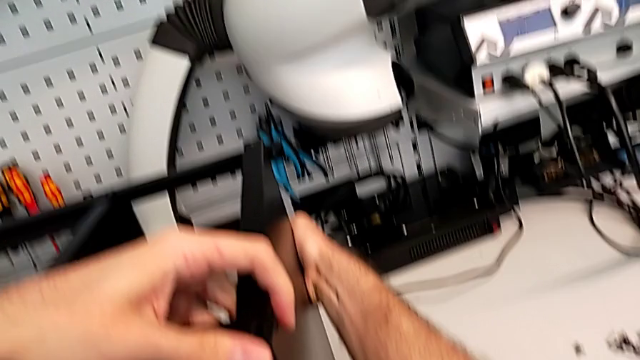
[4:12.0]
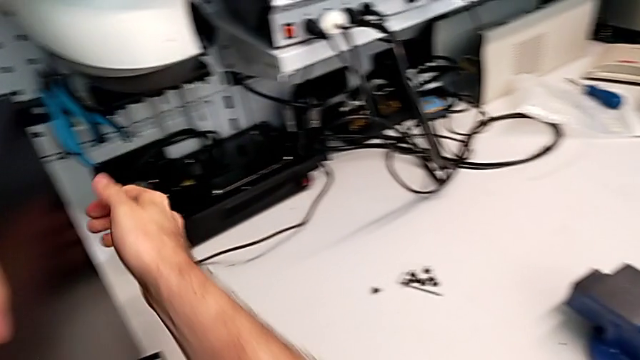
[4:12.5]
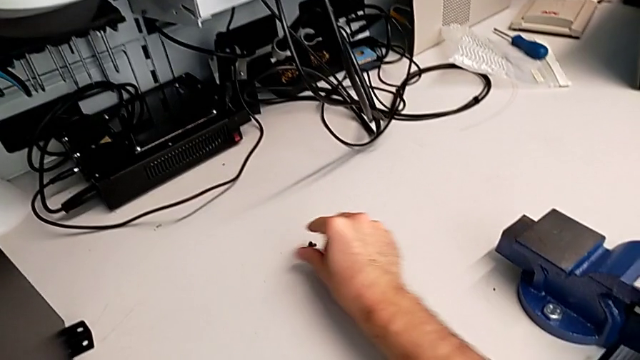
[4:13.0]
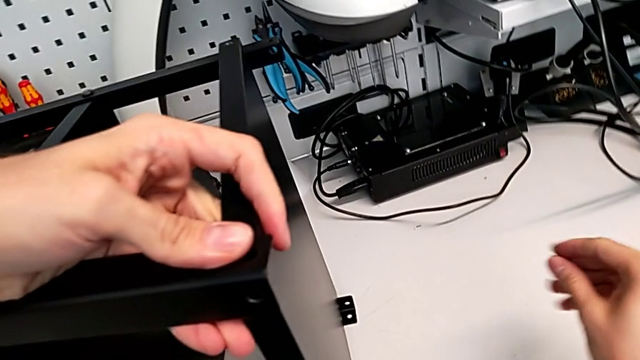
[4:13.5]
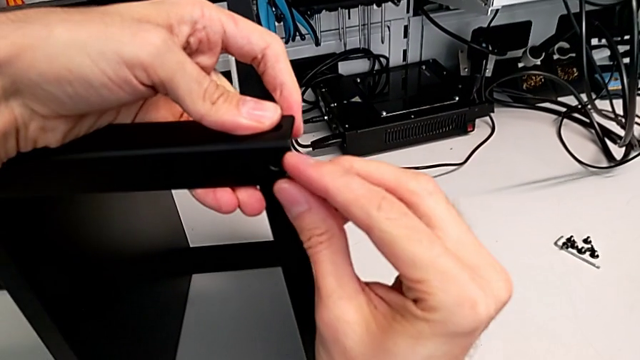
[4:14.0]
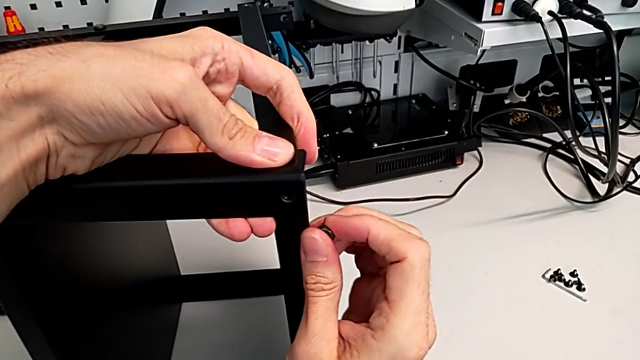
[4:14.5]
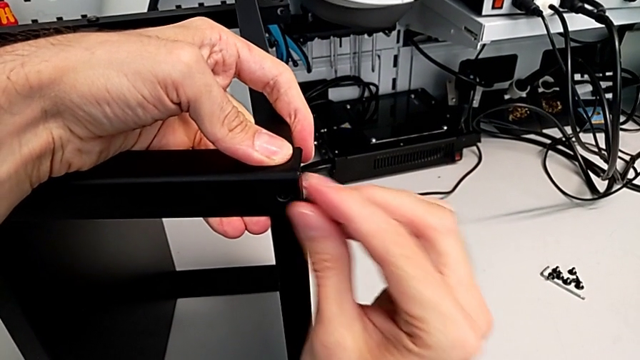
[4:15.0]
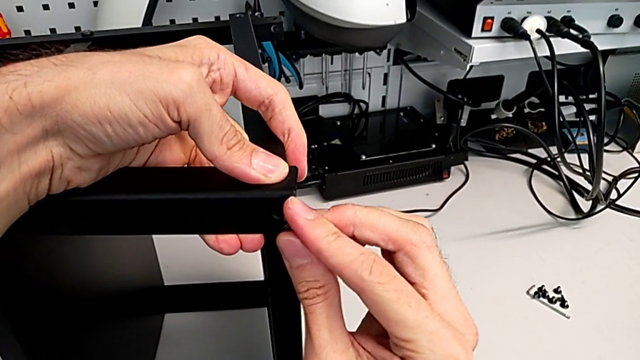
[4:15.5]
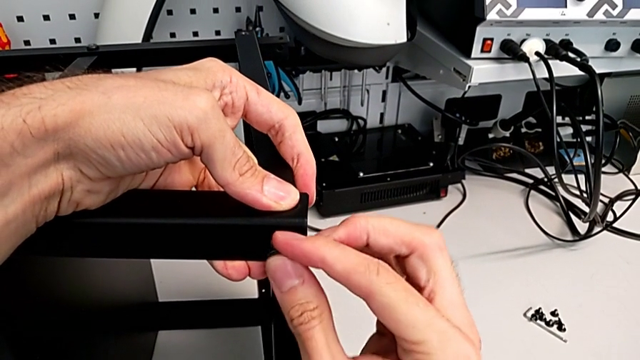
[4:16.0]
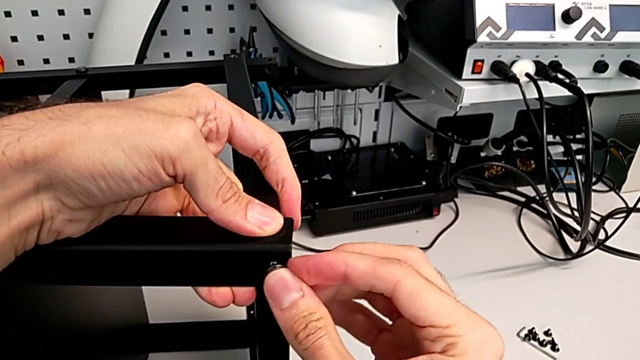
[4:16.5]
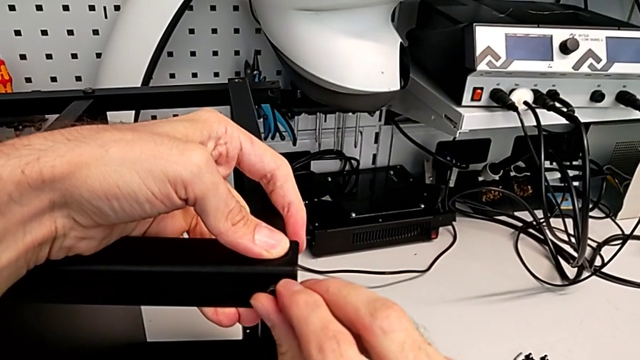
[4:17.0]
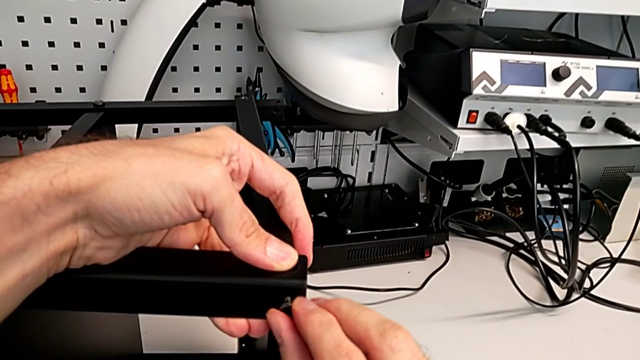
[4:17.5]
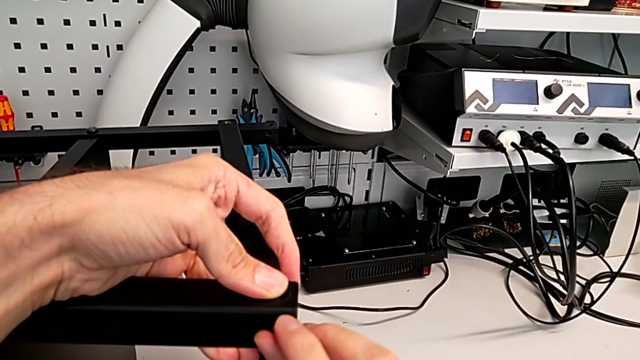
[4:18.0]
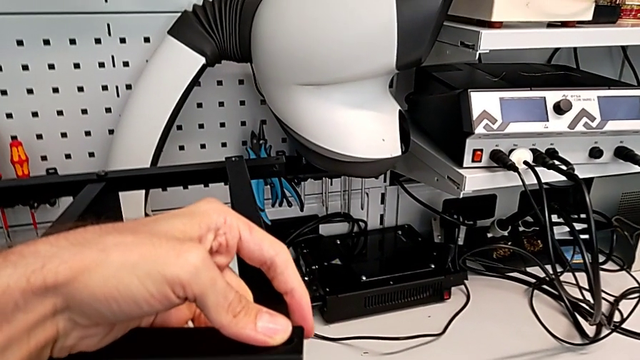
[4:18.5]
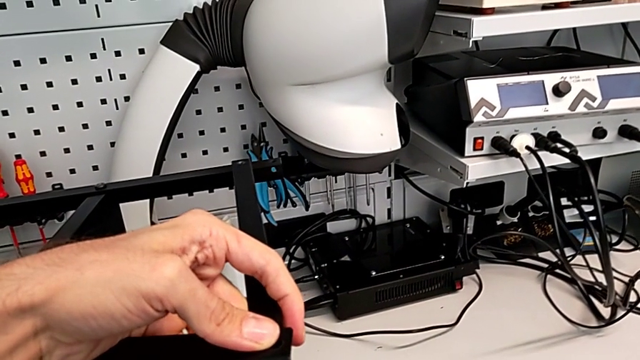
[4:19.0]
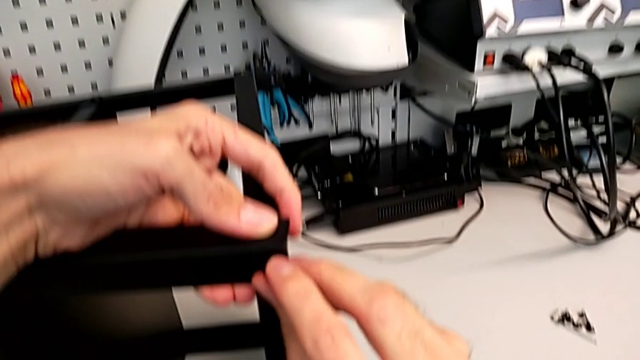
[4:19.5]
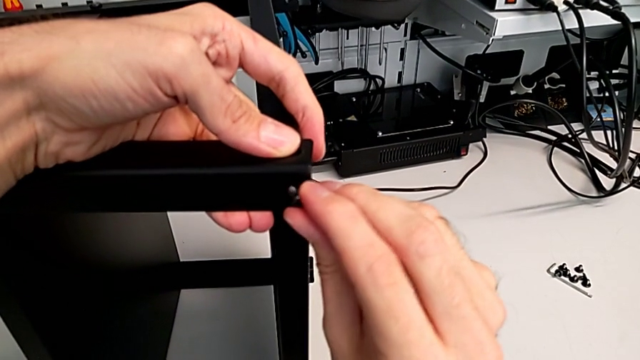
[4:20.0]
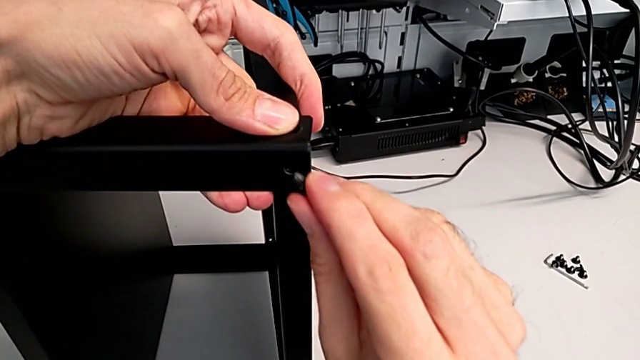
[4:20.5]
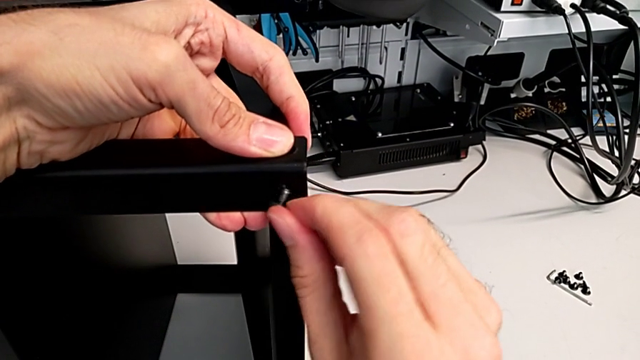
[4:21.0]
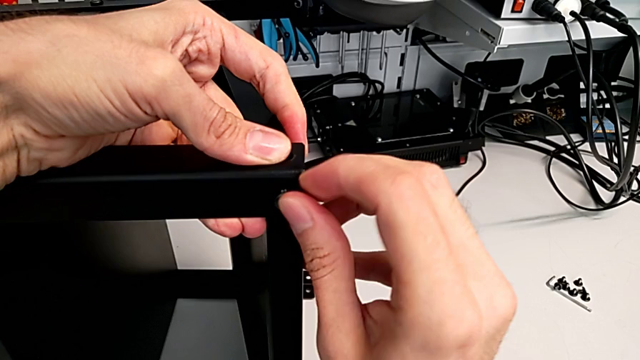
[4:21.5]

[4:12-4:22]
The camera wearer is screwing the screws into the leg and the top of the table. They grab the hex socket head and insert it.

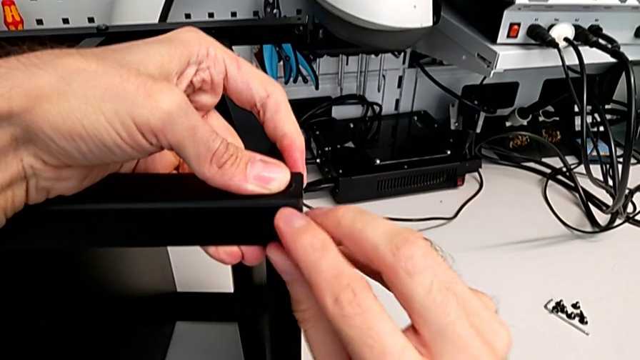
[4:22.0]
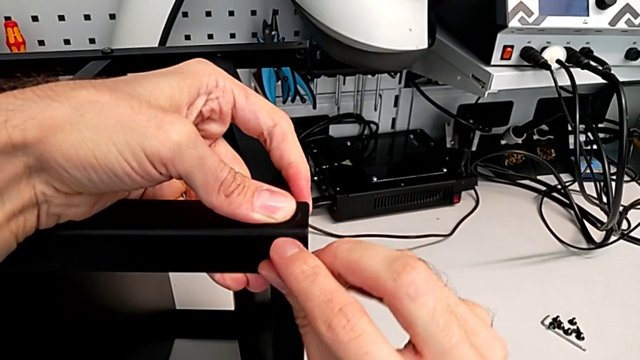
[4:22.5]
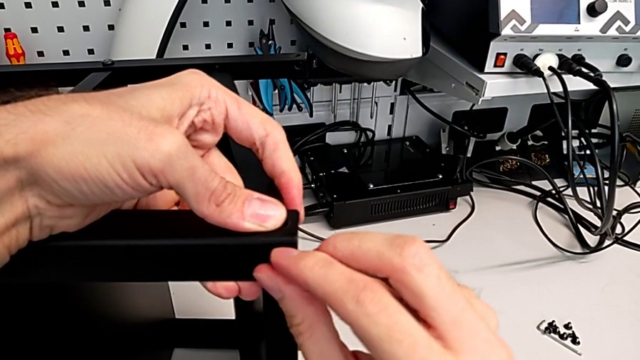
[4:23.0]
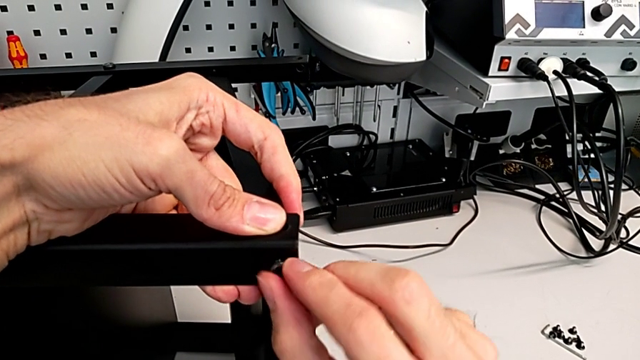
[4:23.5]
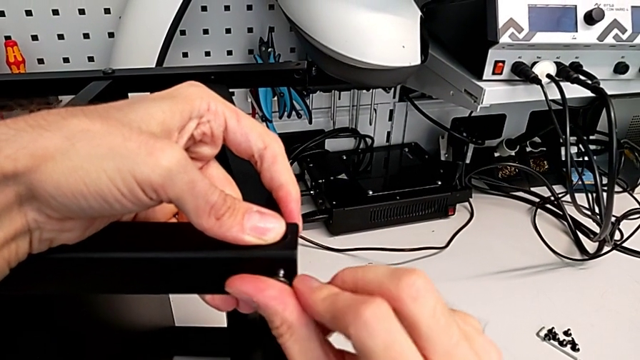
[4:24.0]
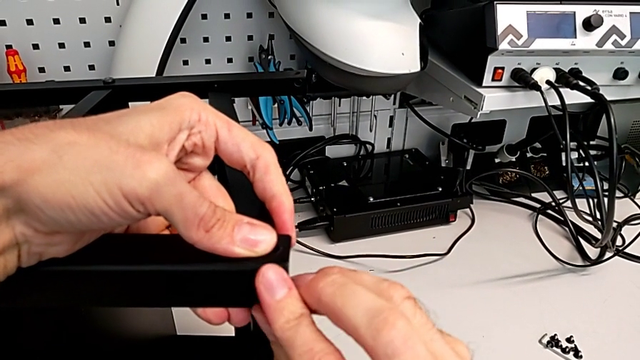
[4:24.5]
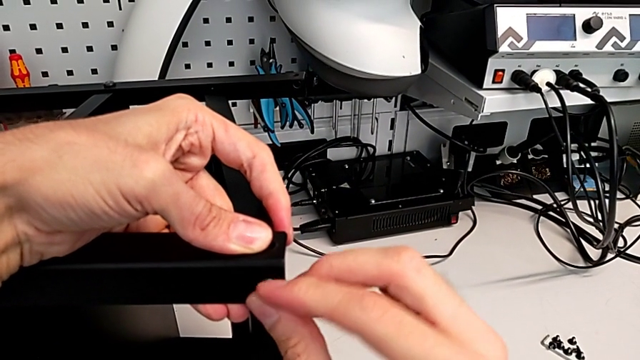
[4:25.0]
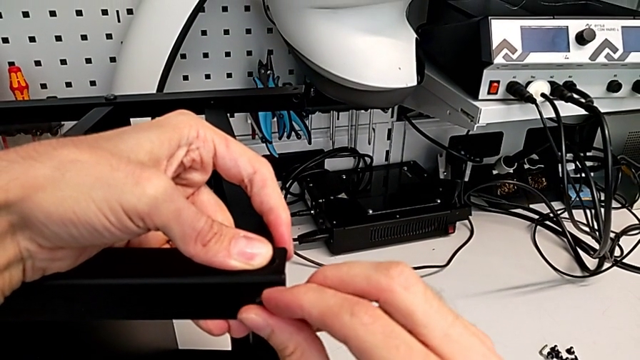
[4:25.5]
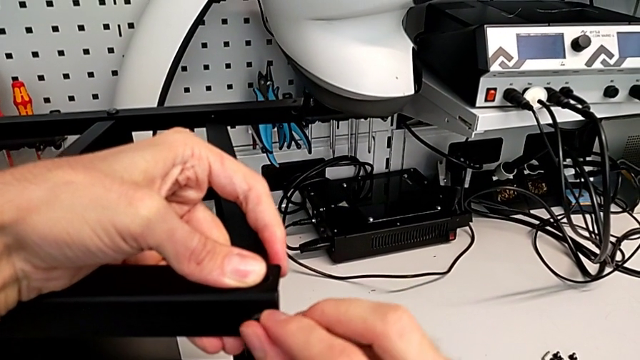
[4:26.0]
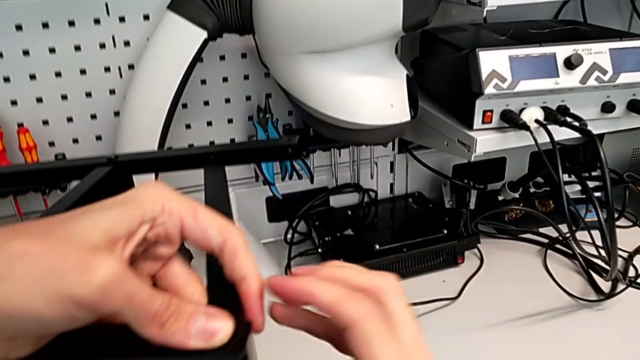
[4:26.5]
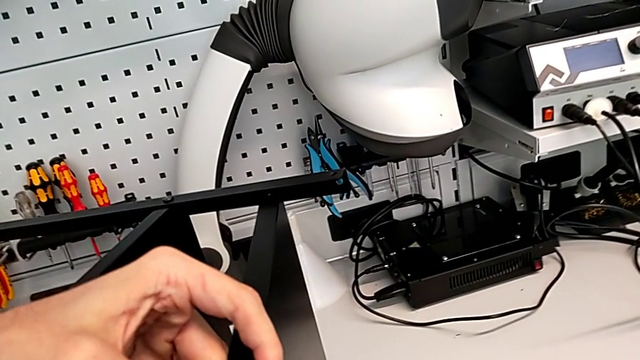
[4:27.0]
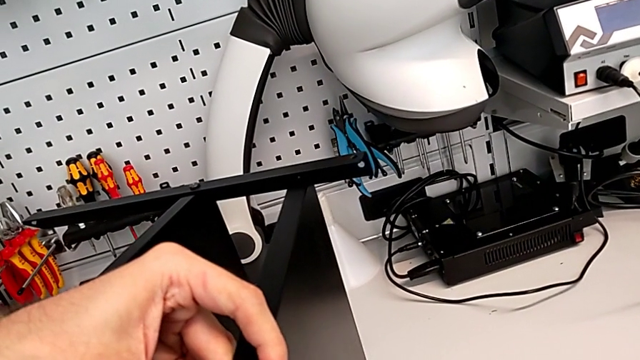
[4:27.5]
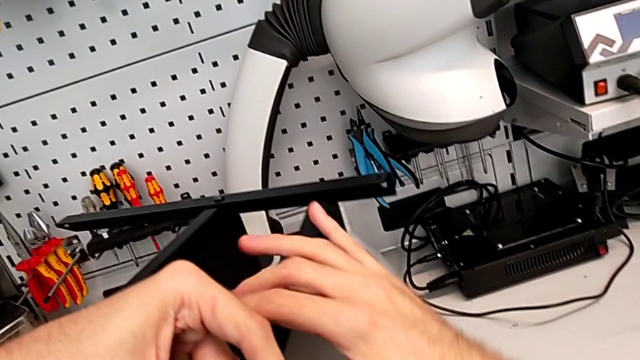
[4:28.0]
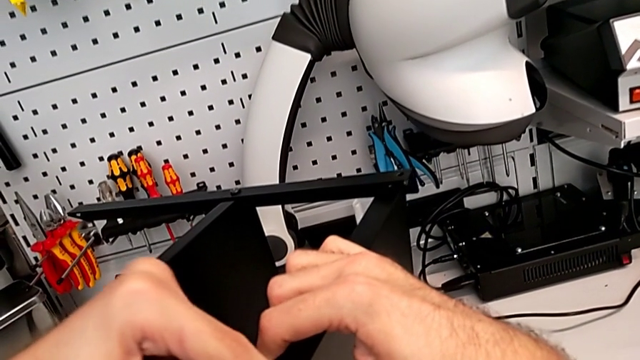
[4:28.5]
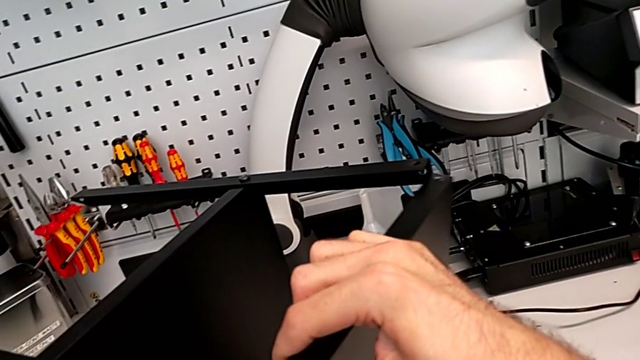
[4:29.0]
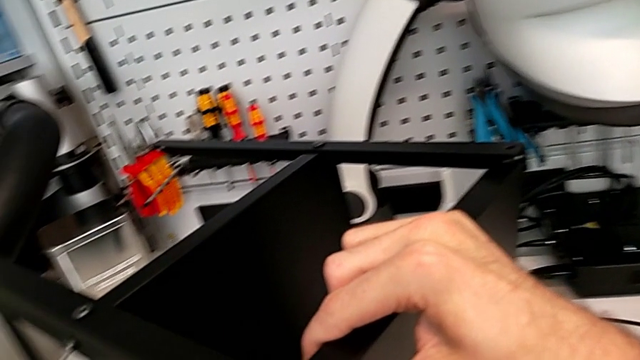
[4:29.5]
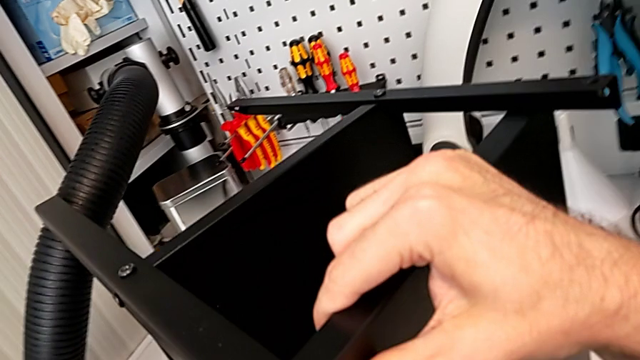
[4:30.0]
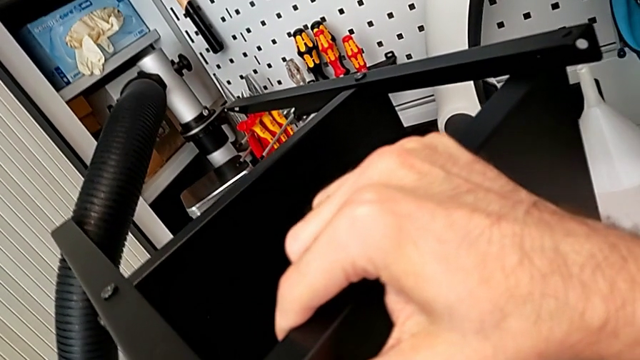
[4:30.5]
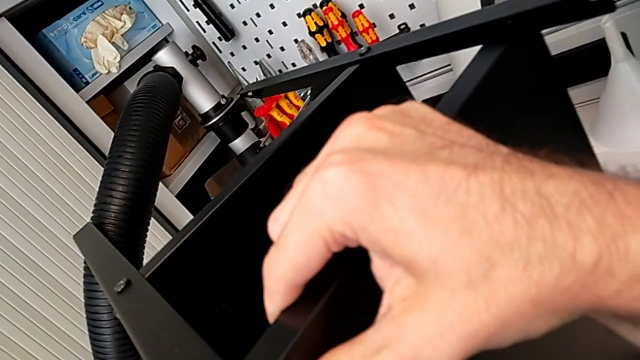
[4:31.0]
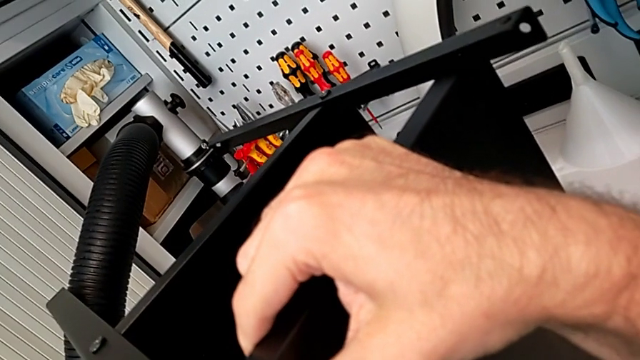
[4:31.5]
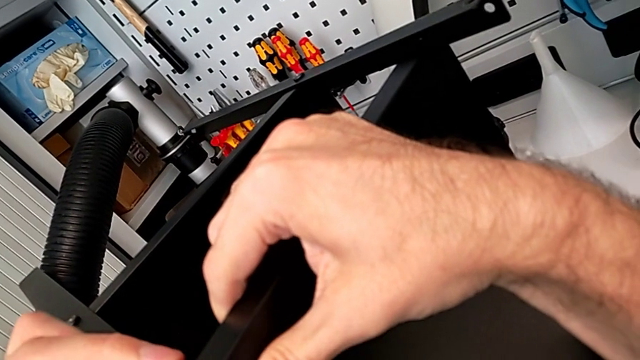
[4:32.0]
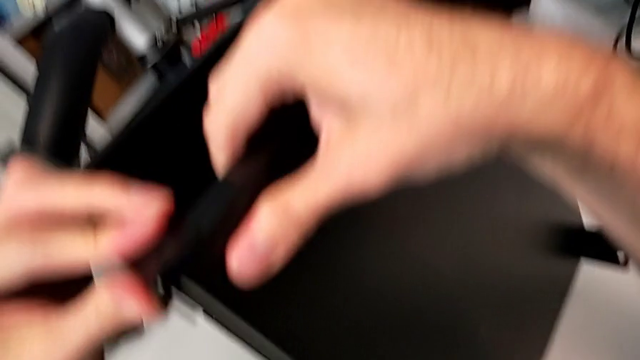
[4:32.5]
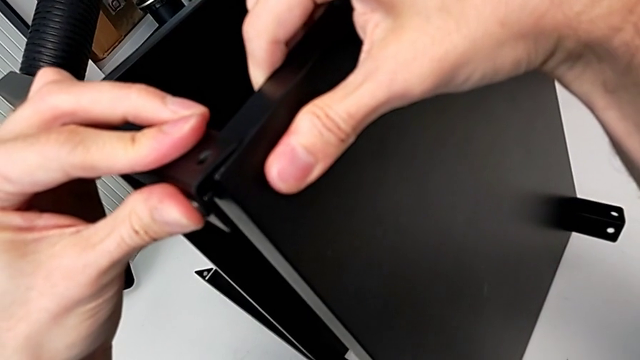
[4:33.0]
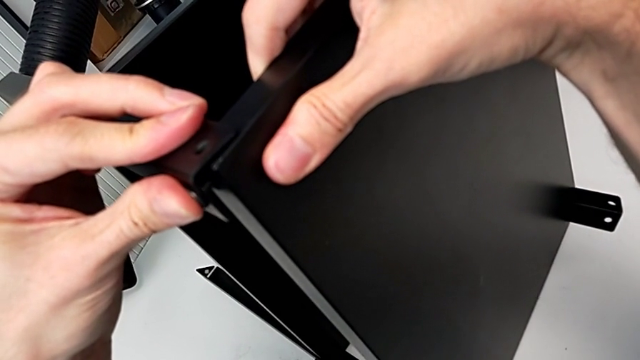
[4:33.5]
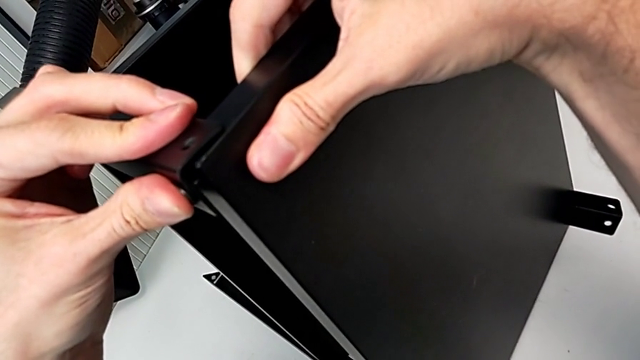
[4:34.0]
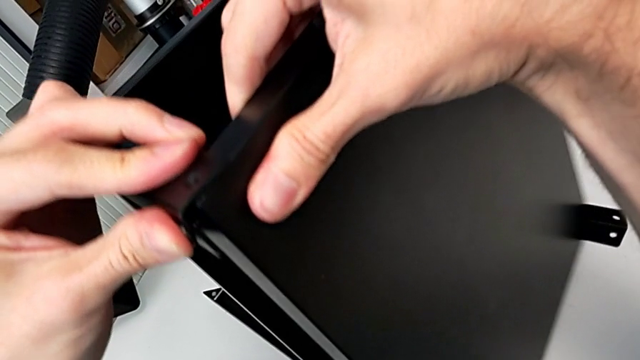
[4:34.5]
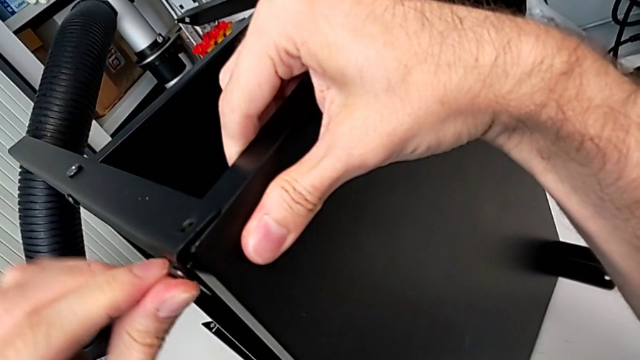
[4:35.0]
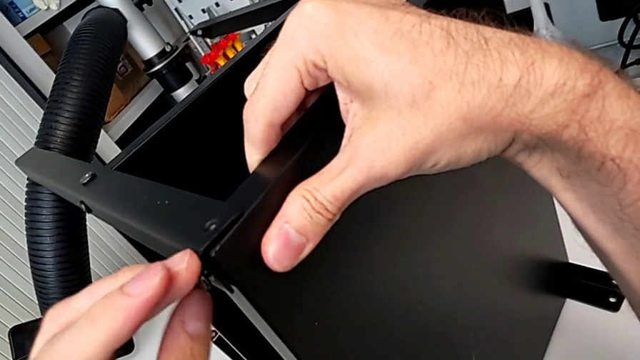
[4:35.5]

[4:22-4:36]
The camera wearer is screwing the screws into the leg and the top of the table. They begin to screw the hex socket head.
